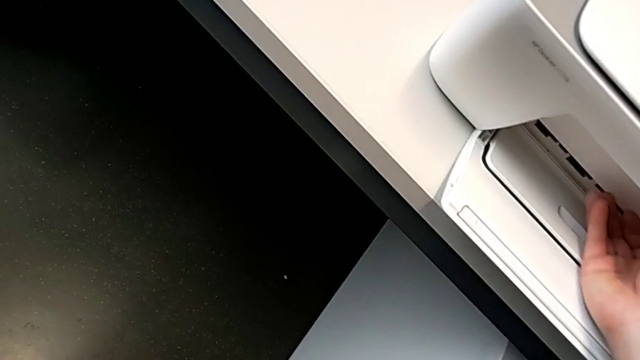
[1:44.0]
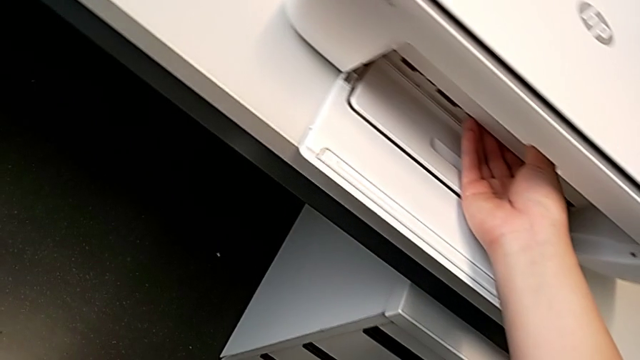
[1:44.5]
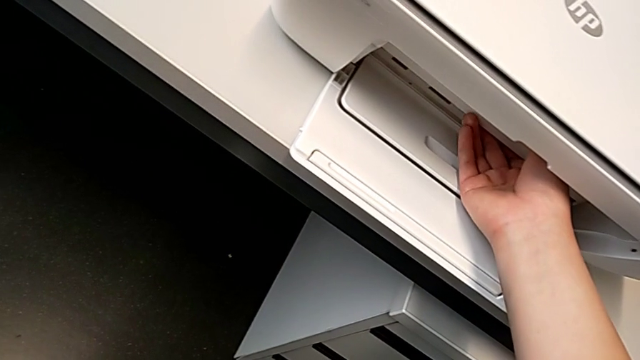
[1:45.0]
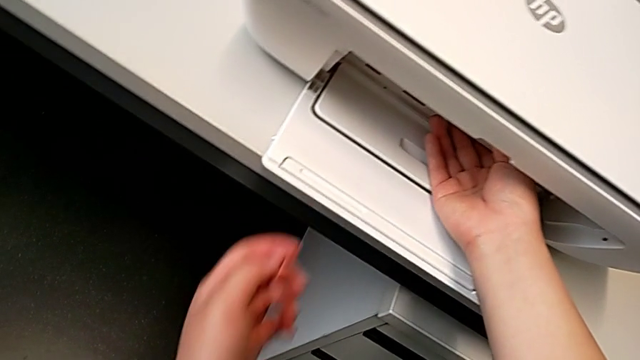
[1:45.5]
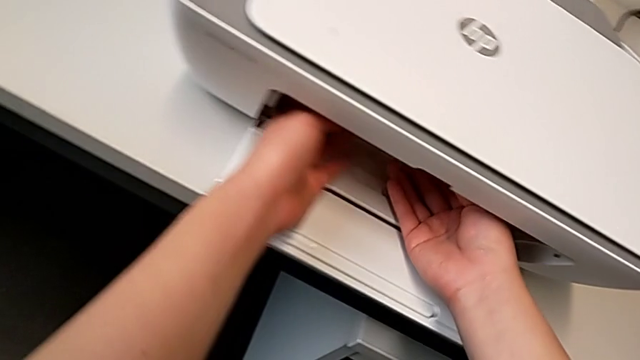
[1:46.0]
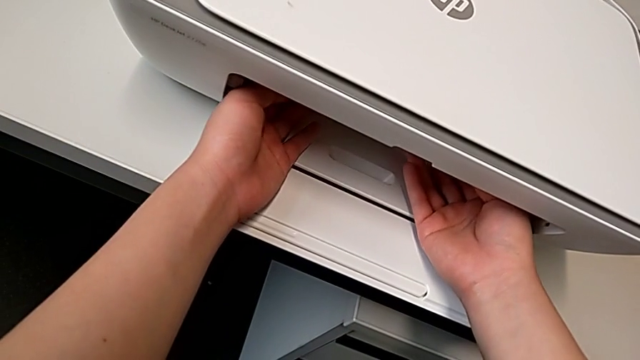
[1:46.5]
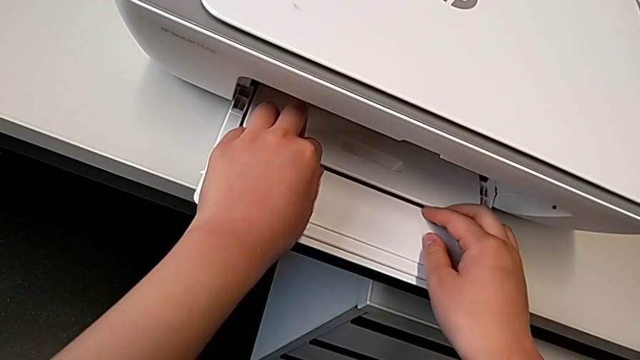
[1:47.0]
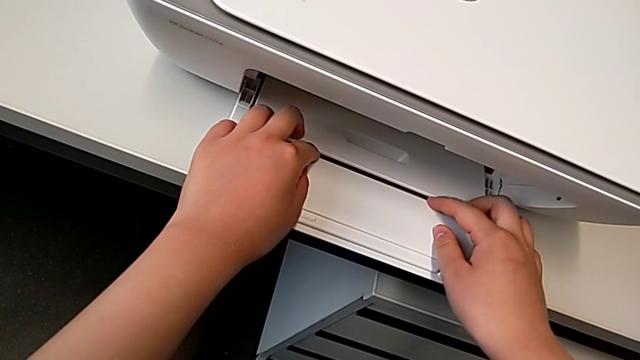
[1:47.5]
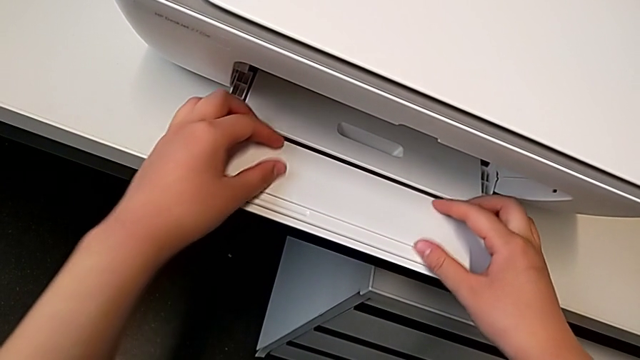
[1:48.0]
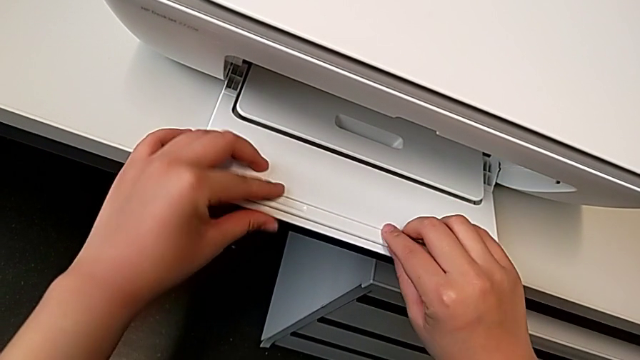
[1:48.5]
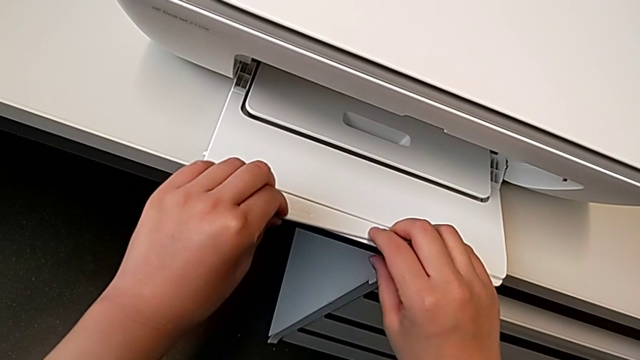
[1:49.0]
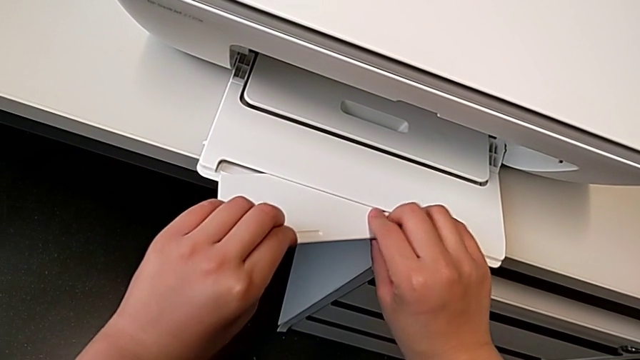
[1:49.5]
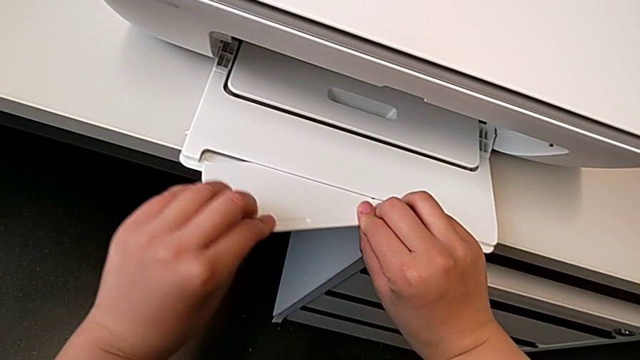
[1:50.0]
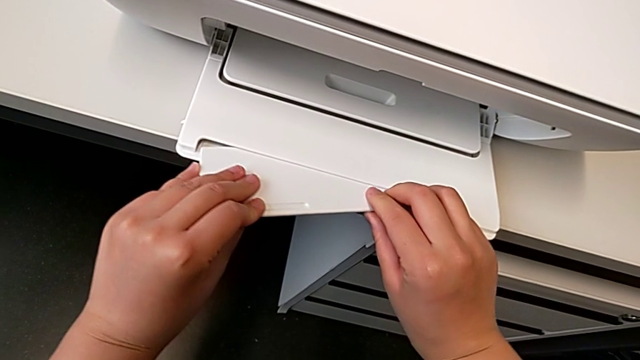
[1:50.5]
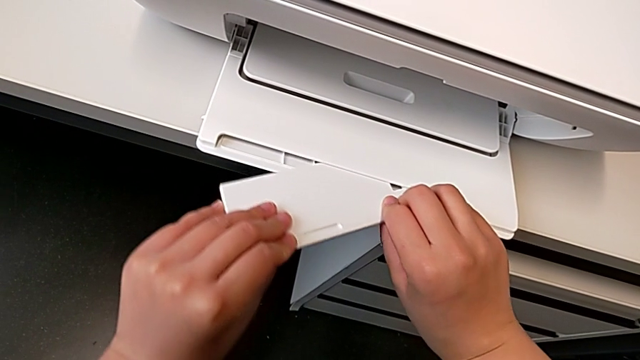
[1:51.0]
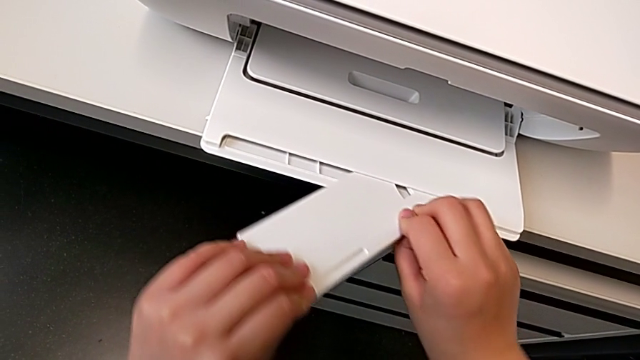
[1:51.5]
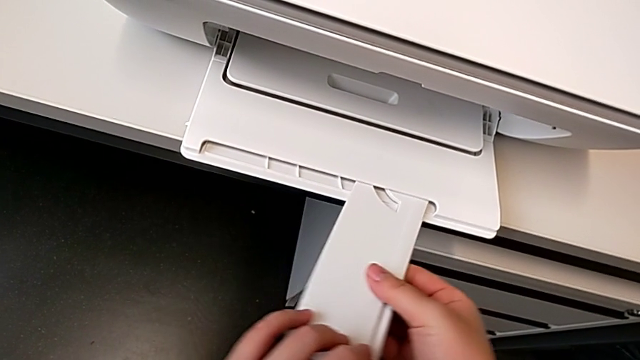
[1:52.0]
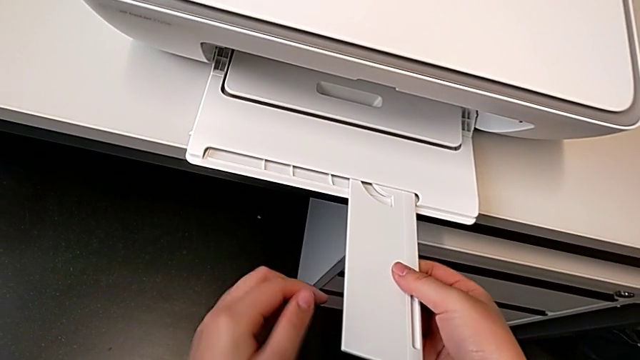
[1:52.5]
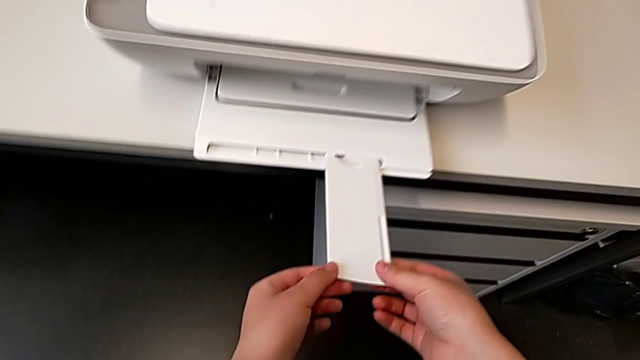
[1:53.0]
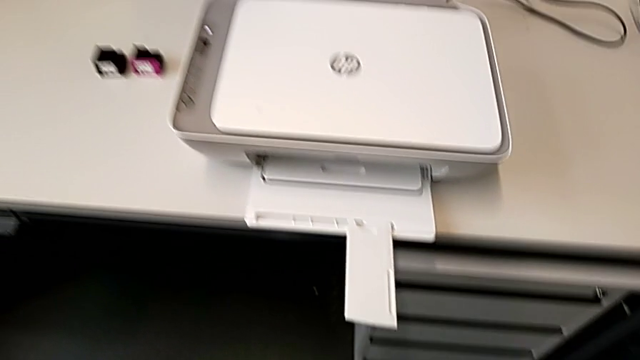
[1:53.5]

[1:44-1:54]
The camera wearer is pulling out the output tray of the printer. They grab the extending paper tray and pull it.

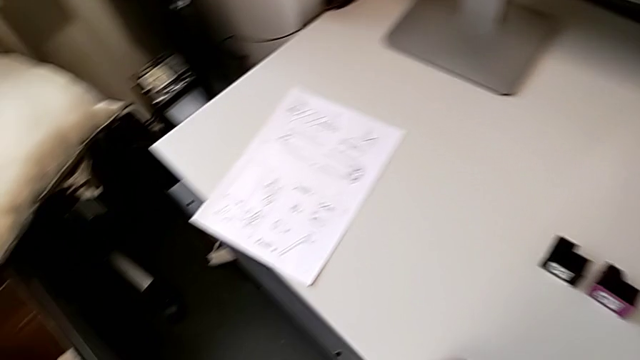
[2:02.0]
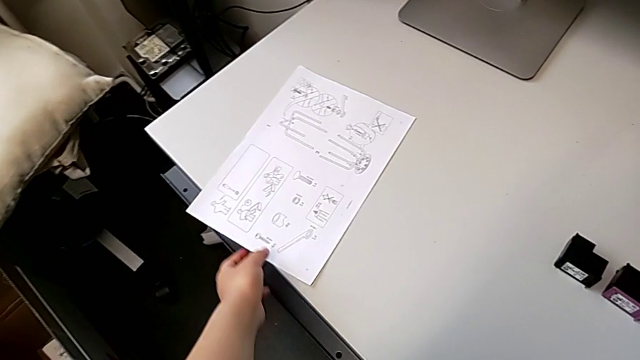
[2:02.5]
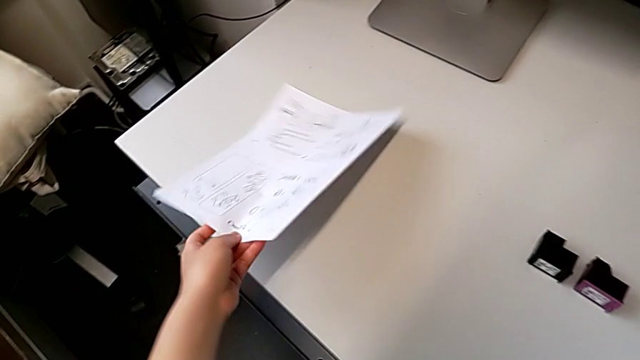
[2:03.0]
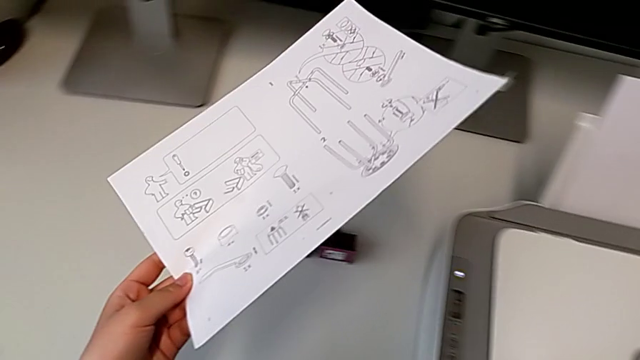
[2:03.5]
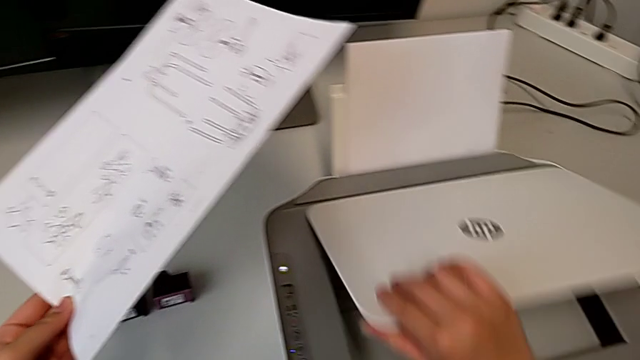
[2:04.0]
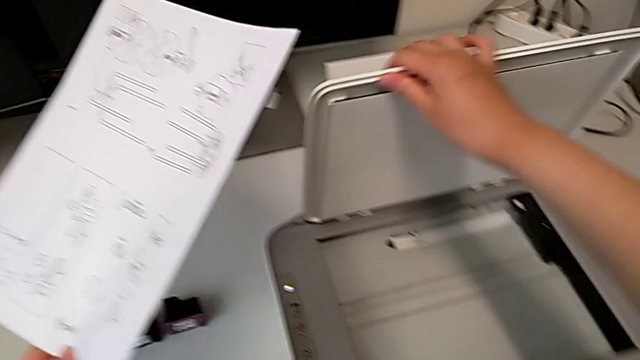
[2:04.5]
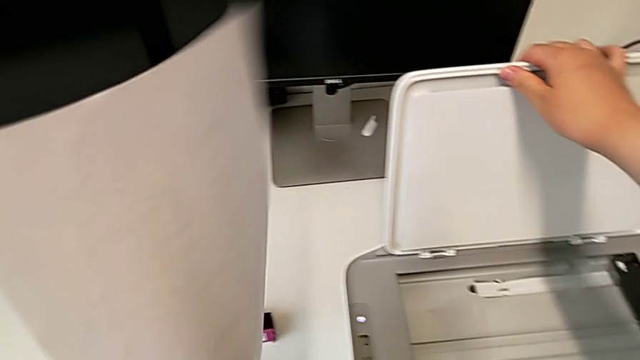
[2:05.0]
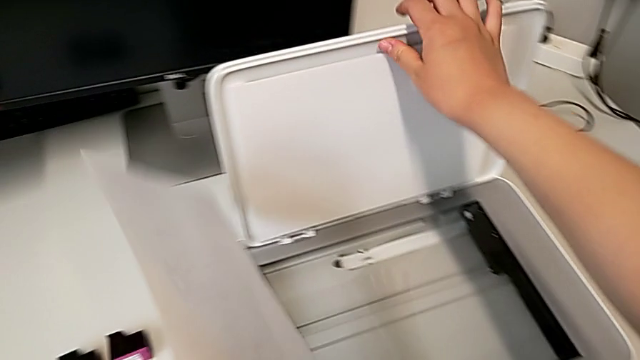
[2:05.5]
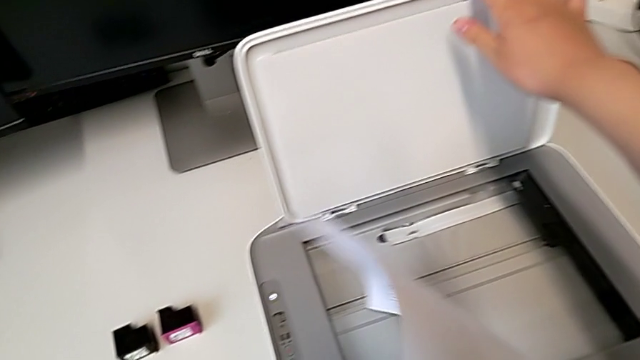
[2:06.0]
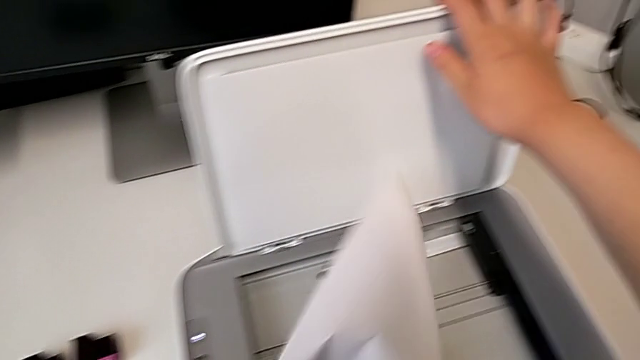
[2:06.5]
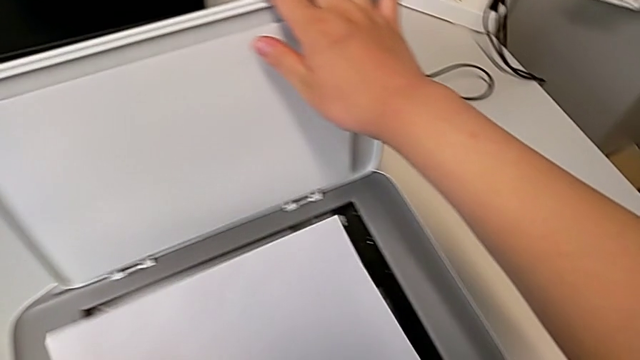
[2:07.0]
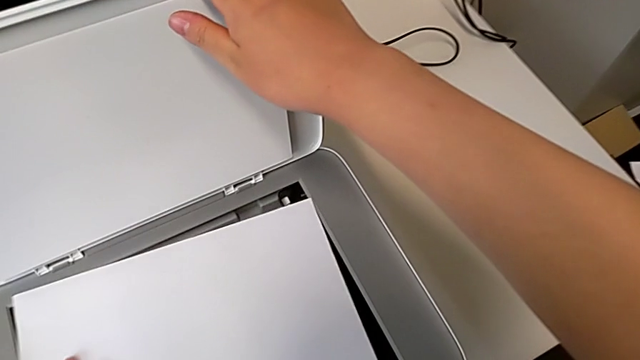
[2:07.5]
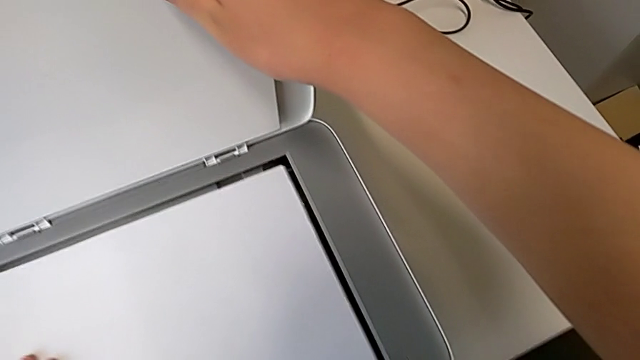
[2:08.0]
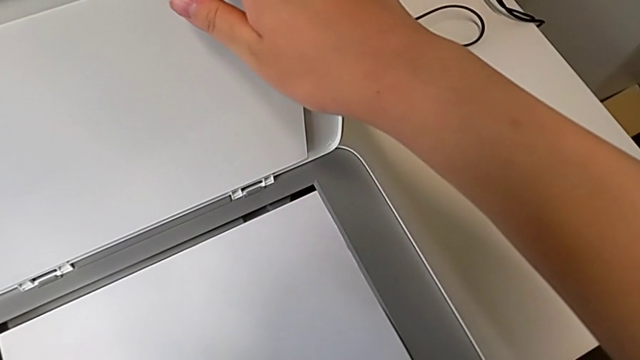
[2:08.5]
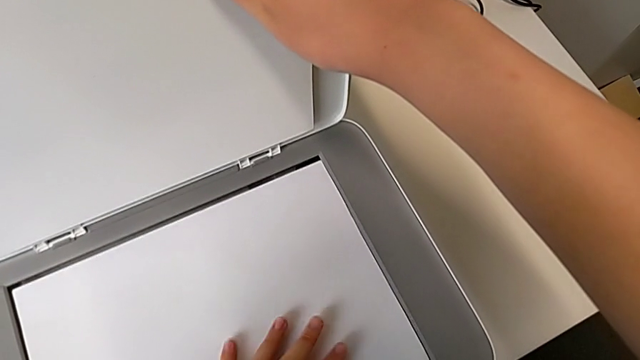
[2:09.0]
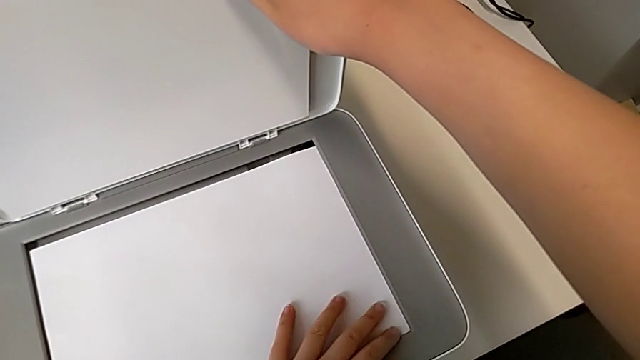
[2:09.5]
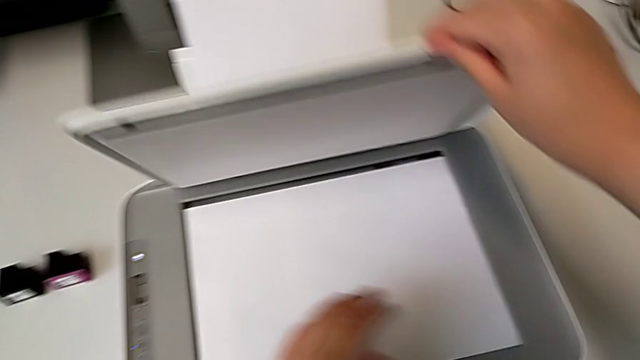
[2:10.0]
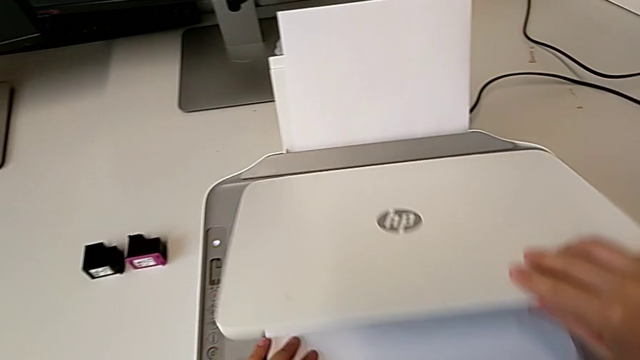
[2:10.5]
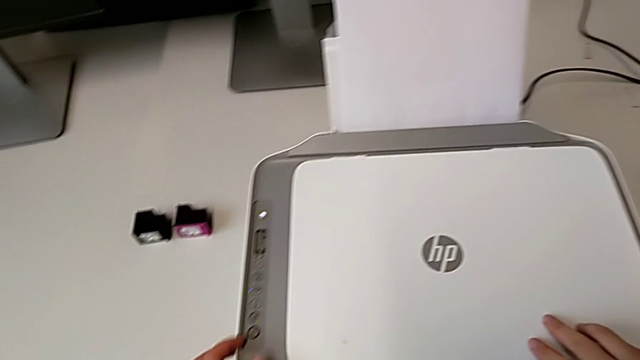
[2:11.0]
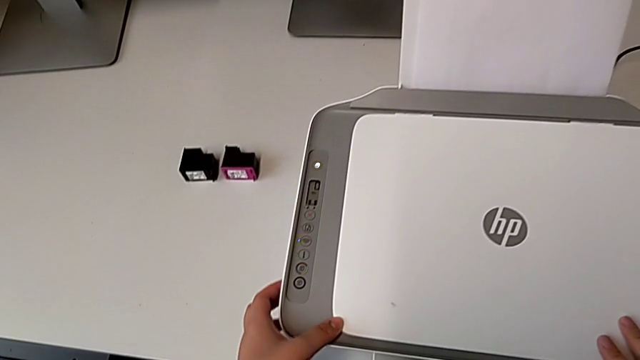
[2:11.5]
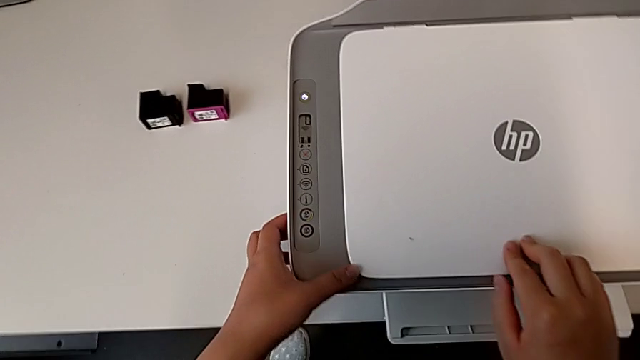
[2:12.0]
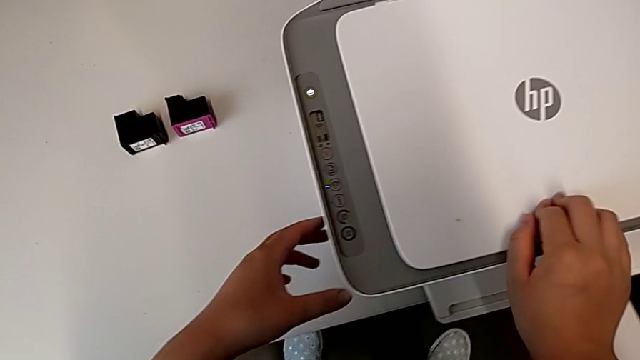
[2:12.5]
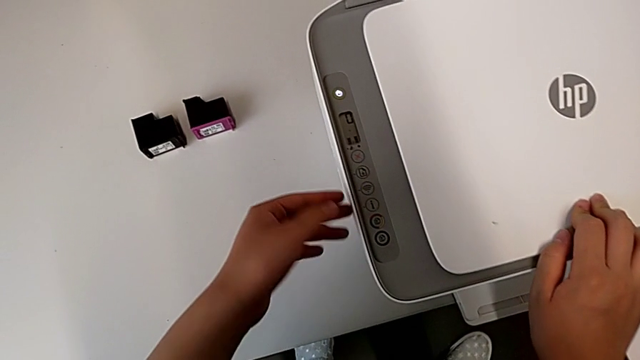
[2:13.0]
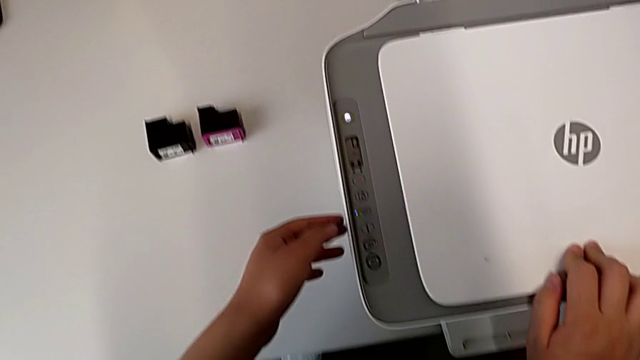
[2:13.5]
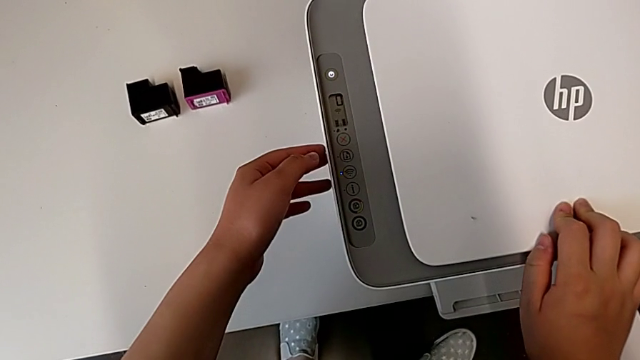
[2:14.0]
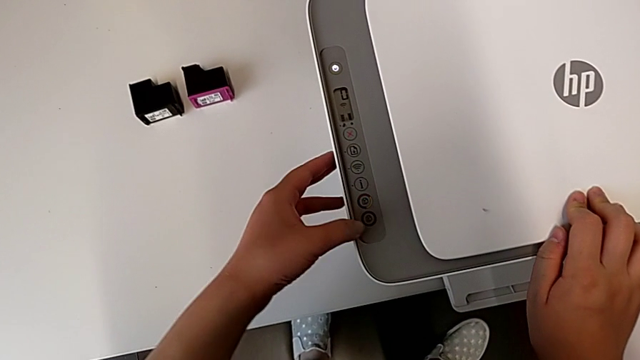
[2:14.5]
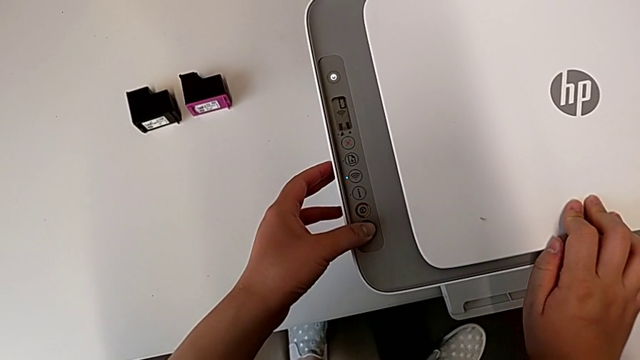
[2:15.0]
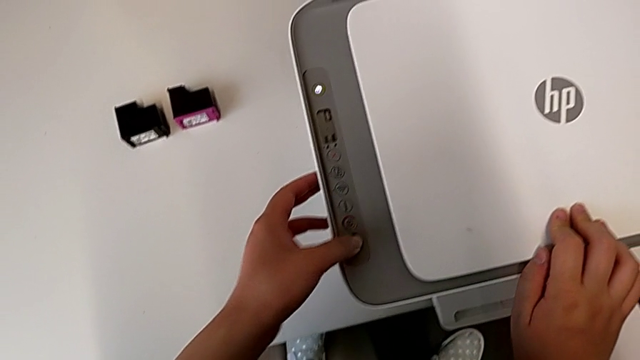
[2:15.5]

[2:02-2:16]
The camera wearer is making a copy of a black and white paper. They grab the paper stack, lift it, open the copy gate, place the paper stack, align it and close the copy gate.
